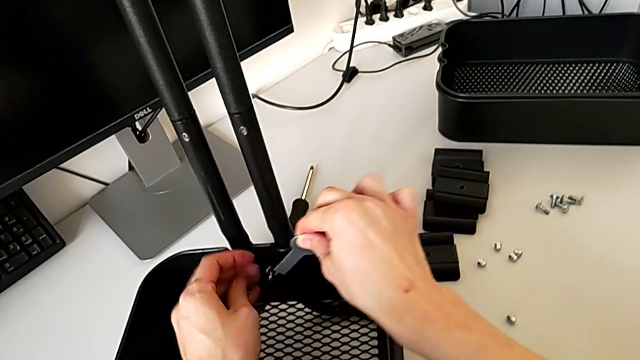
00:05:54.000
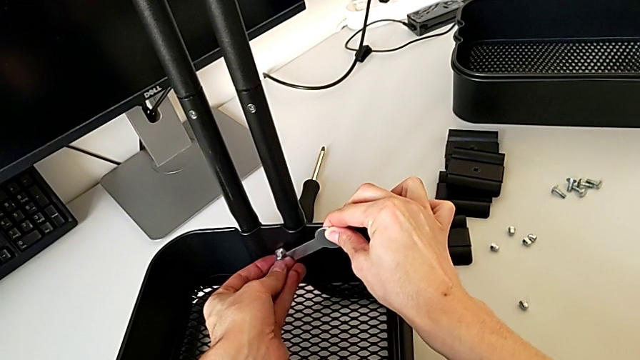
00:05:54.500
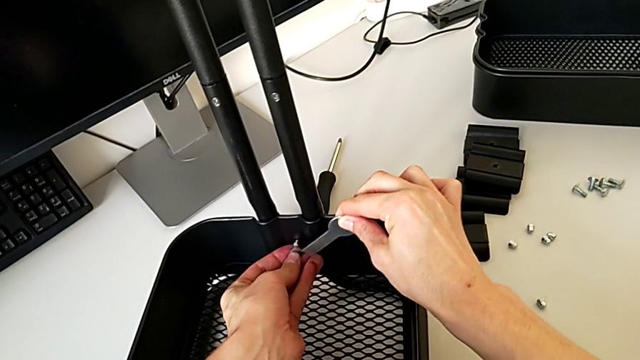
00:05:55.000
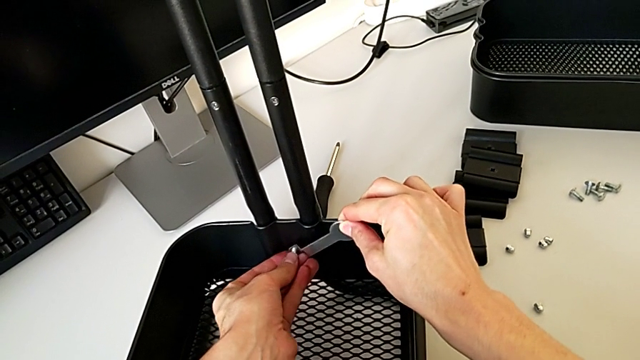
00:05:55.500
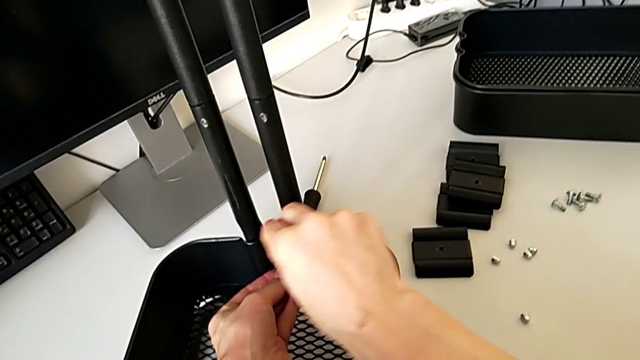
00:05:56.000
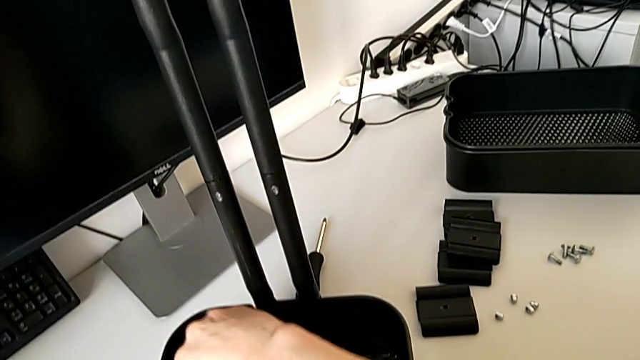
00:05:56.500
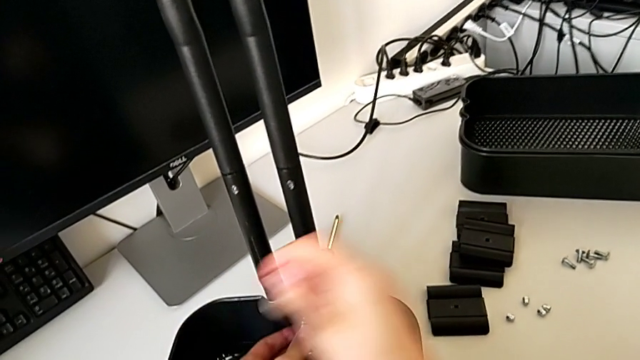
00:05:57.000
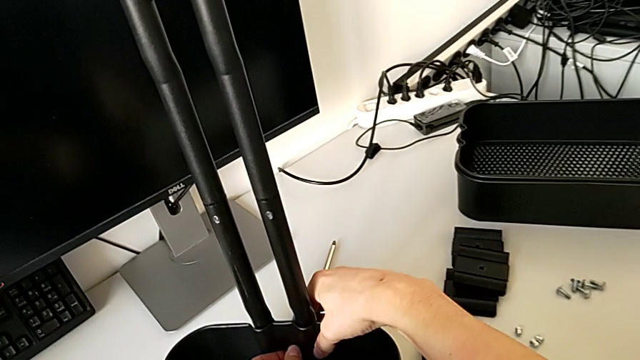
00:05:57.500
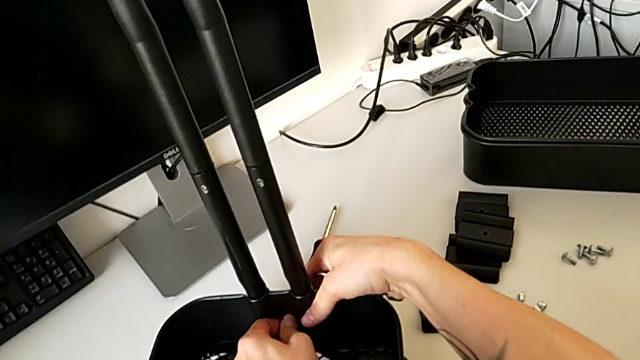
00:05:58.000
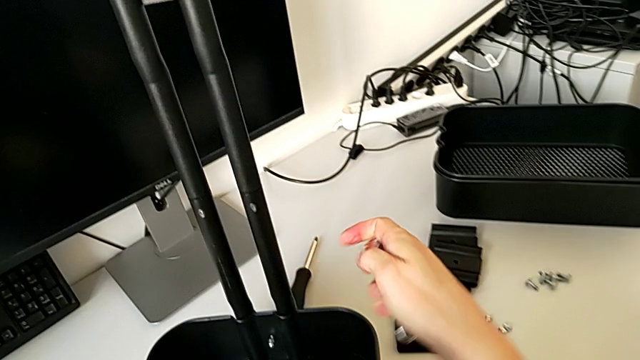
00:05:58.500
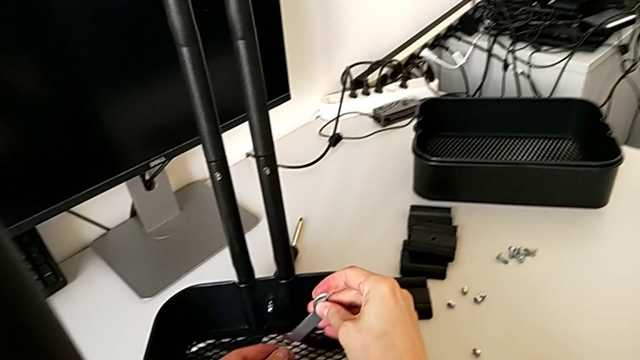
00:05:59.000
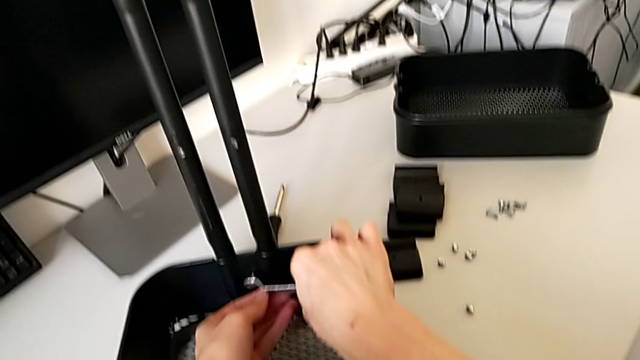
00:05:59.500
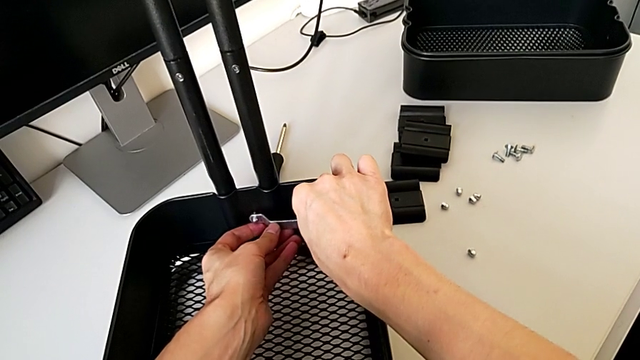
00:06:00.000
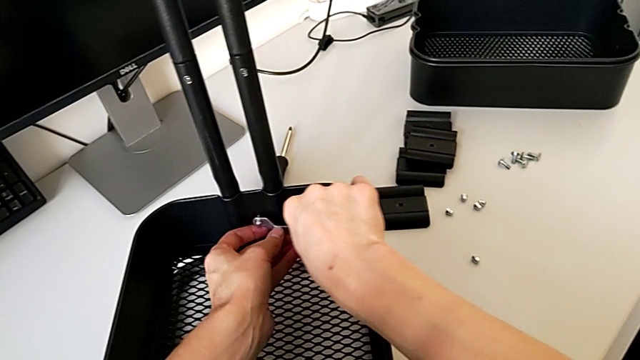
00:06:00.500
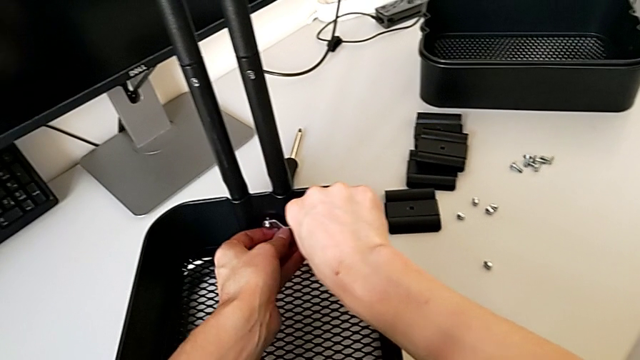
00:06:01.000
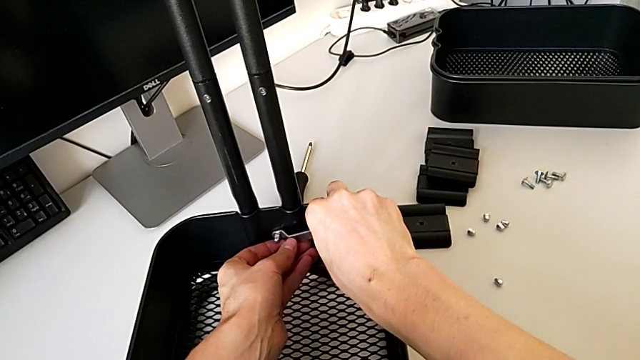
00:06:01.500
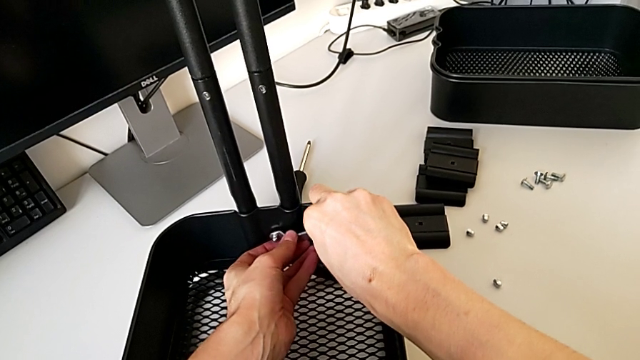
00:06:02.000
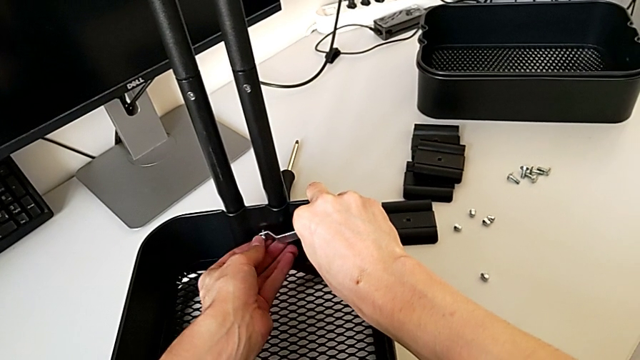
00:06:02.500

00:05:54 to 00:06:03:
The camera wearer is disassembling the bottom tray of the furniture. They keep unscrewing the hexagon cap nut.

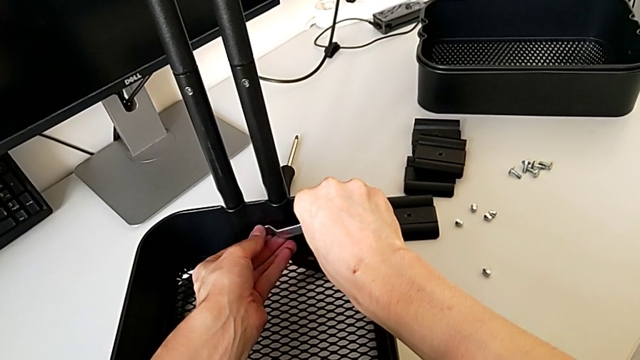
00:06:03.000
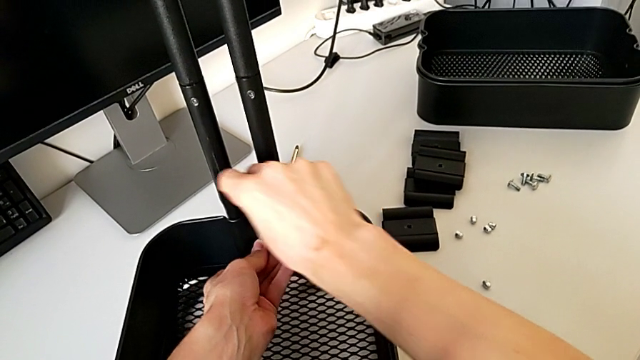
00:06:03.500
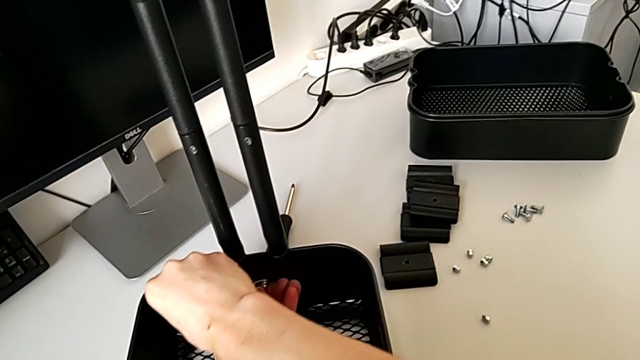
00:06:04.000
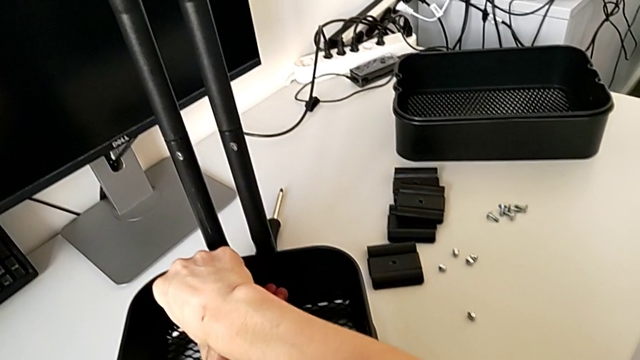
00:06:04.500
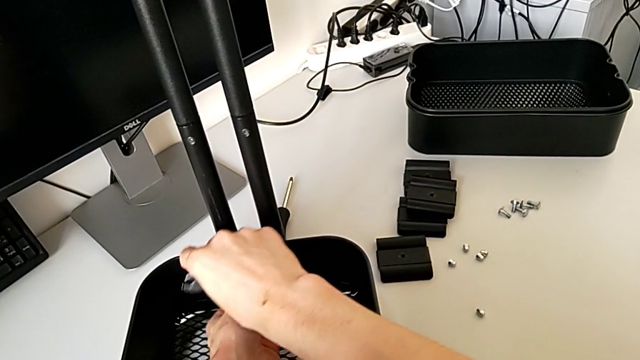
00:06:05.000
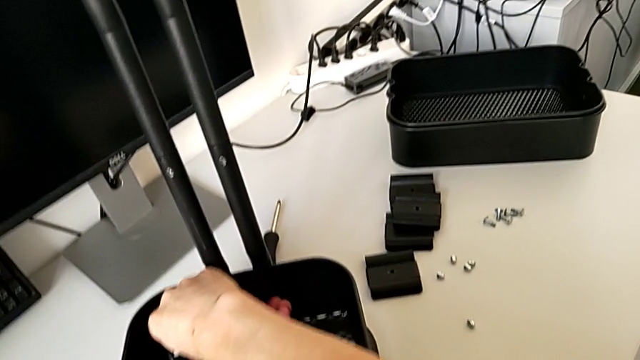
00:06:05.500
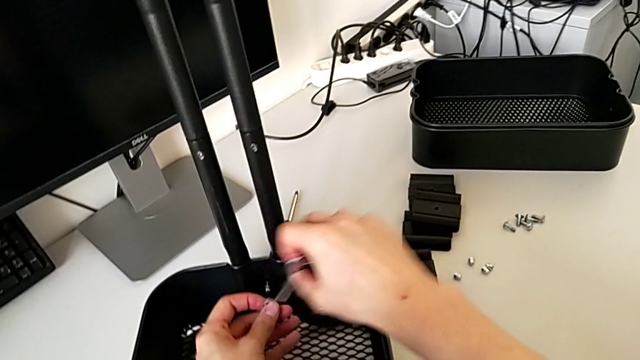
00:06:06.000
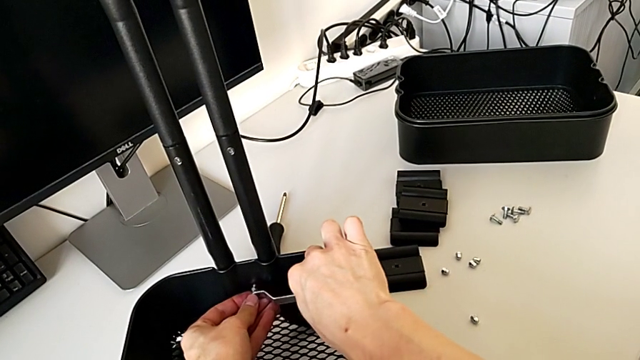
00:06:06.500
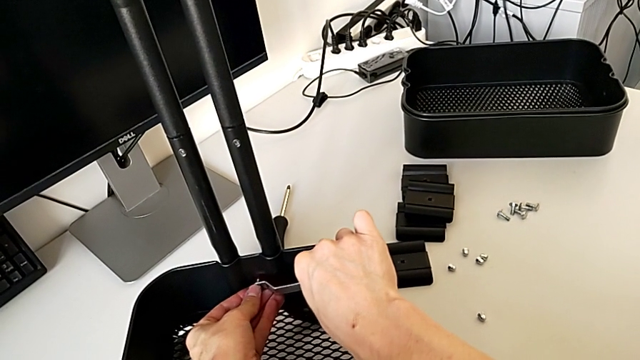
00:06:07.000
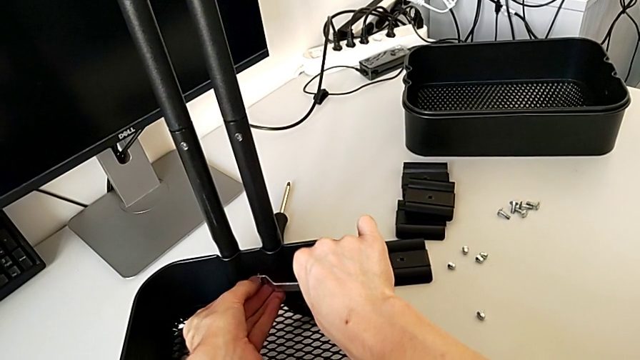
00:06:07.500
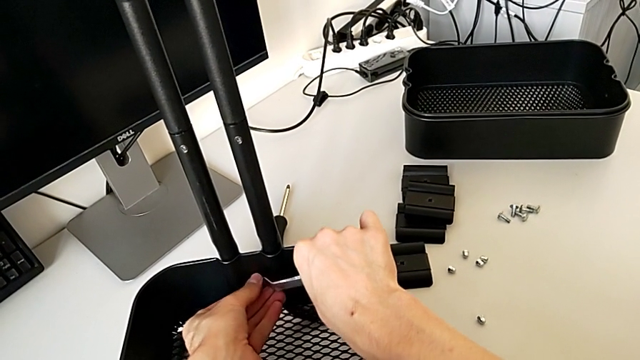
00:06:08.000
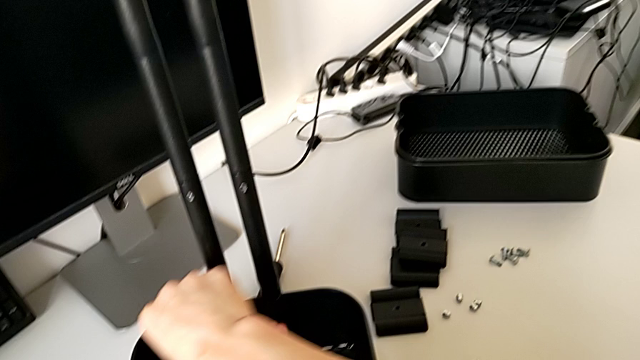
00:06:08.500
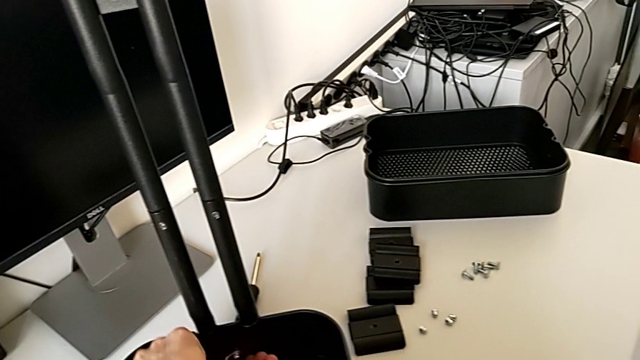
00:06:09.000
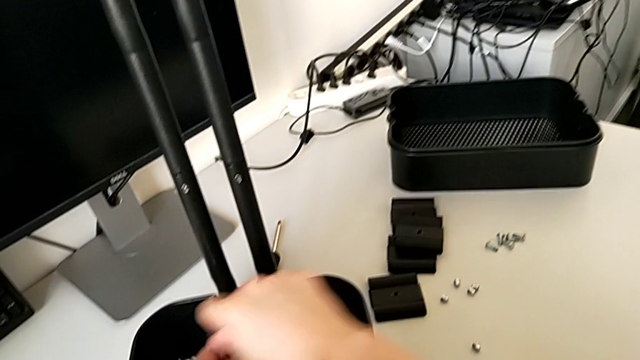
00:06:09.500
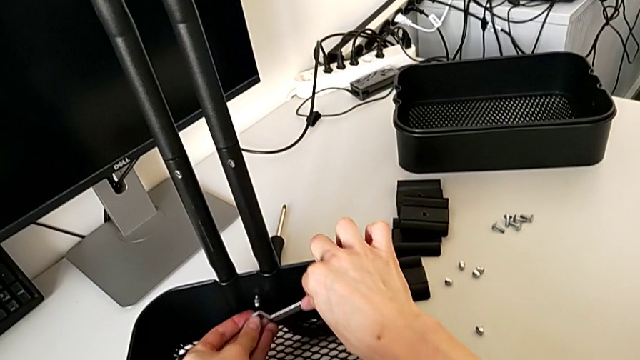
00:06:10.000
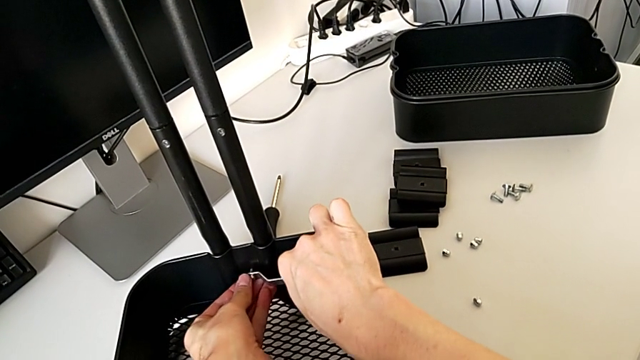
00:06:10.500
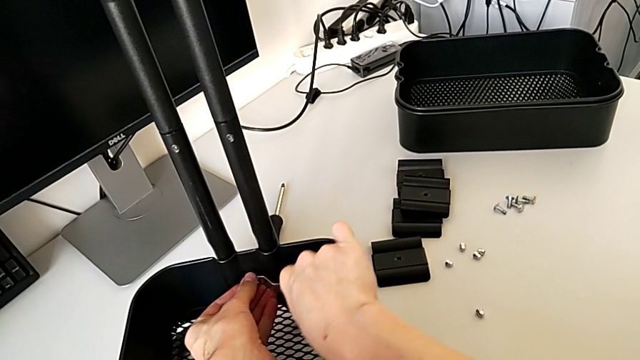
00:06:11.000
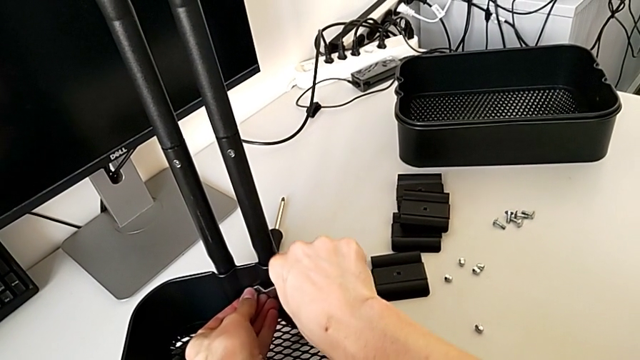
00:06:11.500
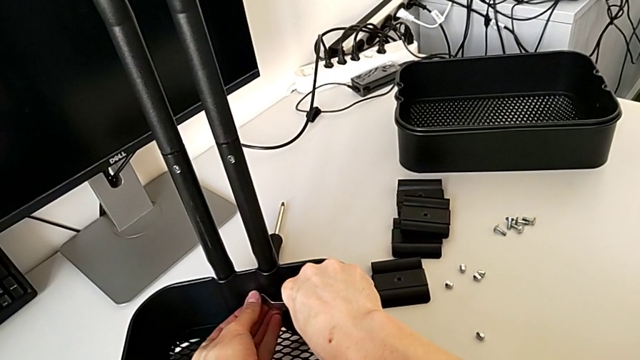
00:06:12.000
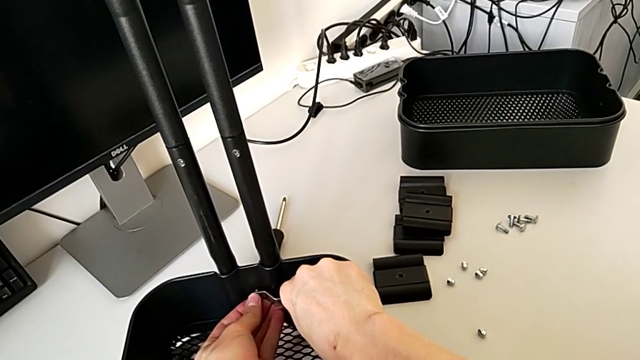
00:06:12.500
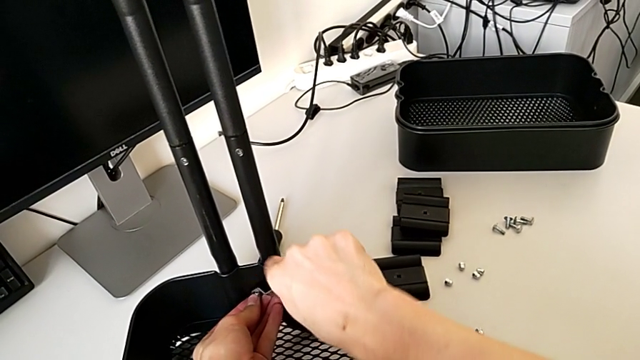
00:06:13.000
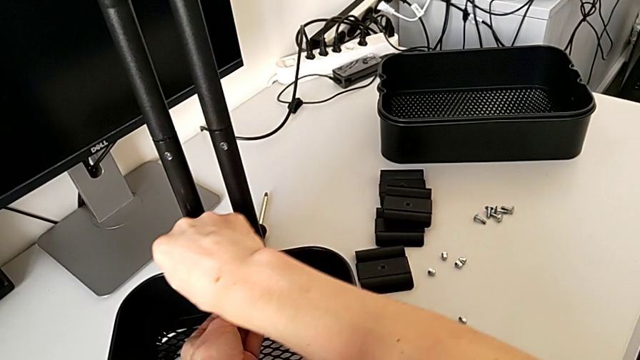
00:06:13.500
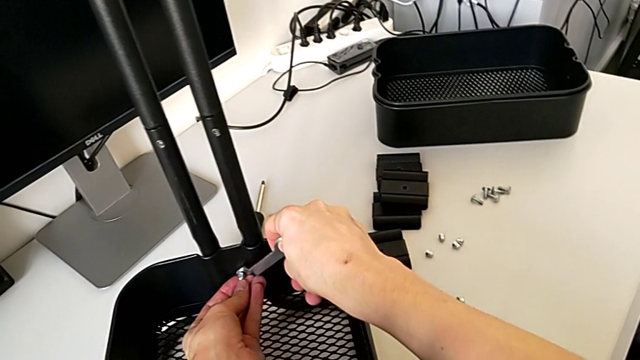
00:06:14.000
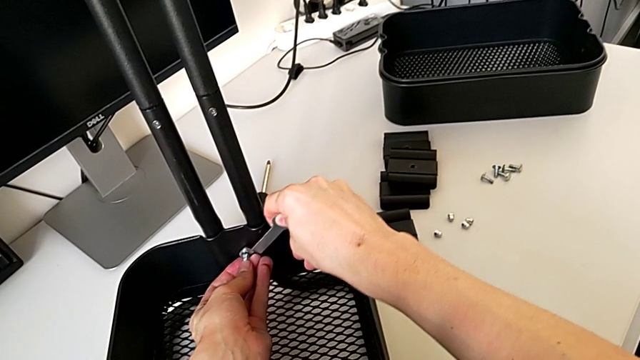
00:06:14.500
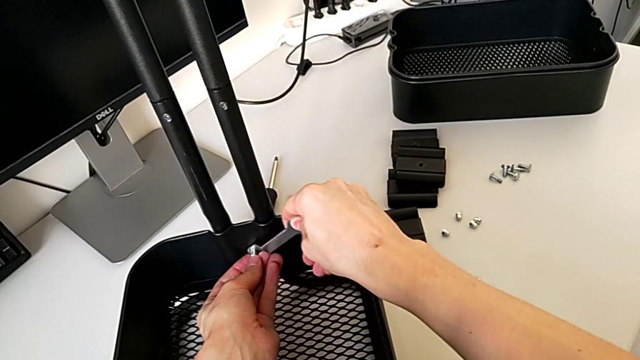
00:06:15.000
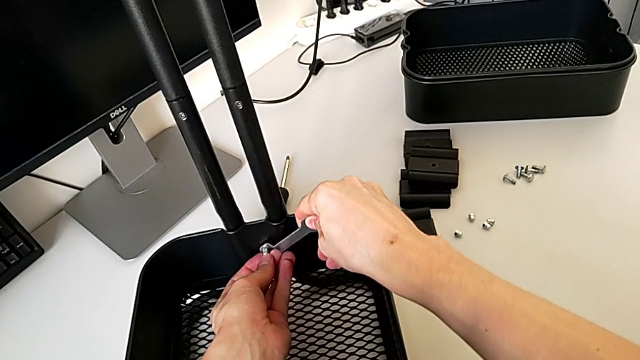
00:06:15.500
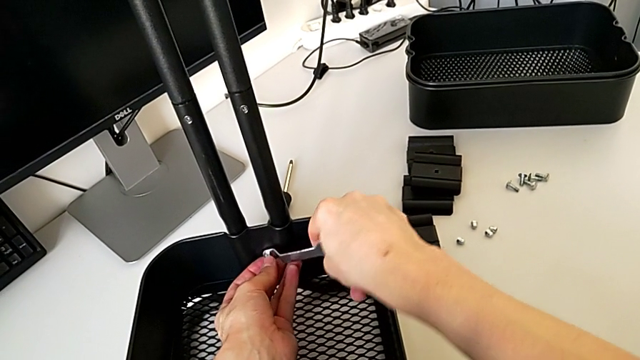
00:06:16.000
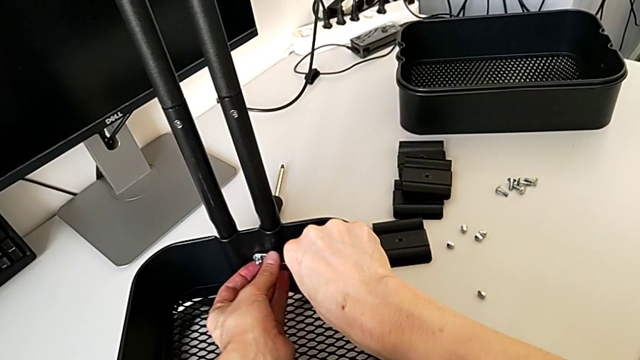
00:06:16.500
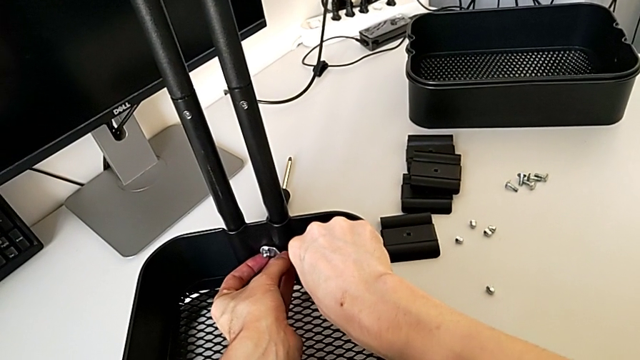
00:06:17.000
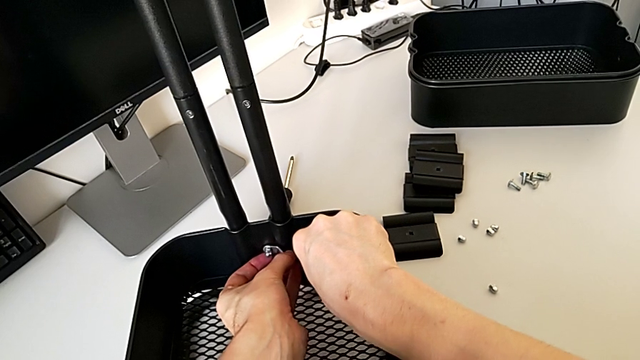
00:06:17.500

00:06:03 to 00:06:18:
The camera wearer is disassembling the bottom tray of the furniture. They keep unscrewing the hexagon cap nut.
